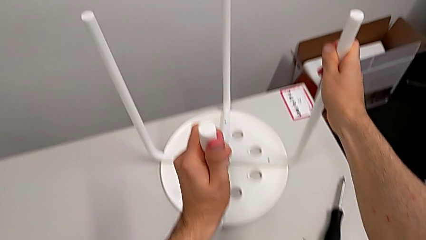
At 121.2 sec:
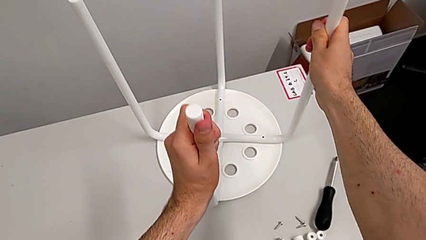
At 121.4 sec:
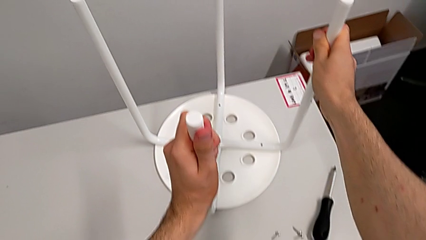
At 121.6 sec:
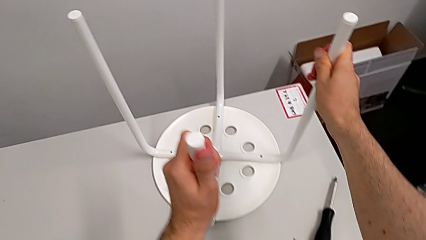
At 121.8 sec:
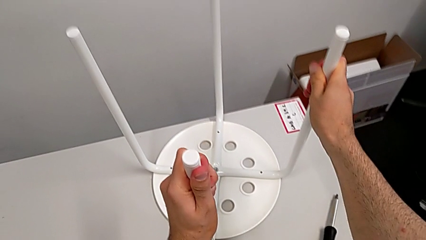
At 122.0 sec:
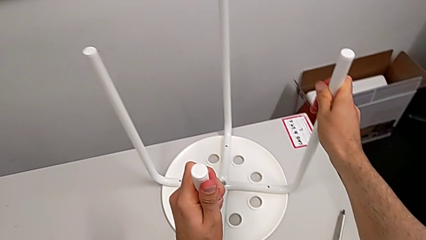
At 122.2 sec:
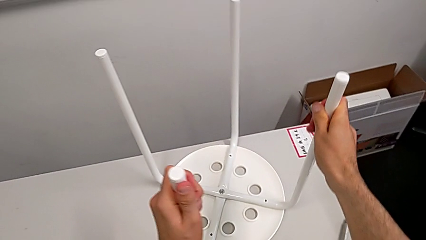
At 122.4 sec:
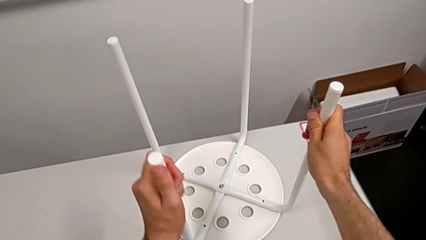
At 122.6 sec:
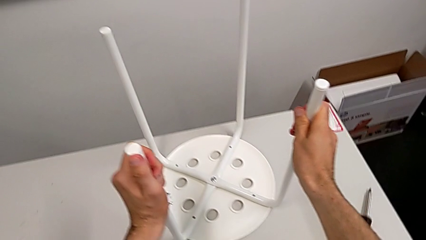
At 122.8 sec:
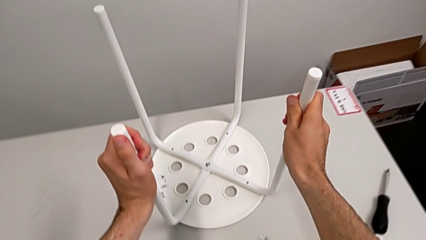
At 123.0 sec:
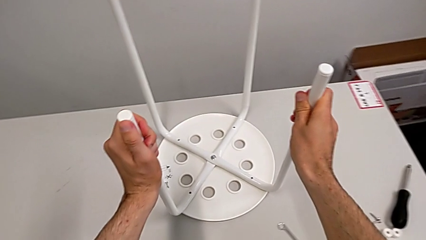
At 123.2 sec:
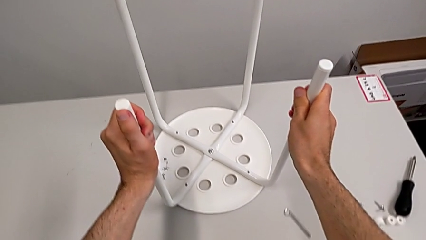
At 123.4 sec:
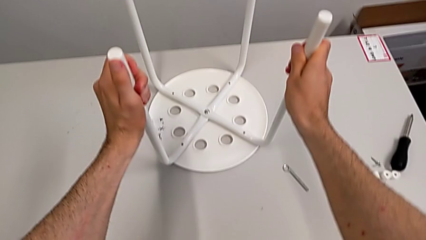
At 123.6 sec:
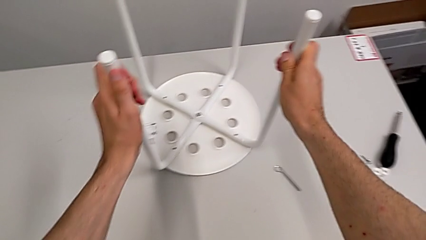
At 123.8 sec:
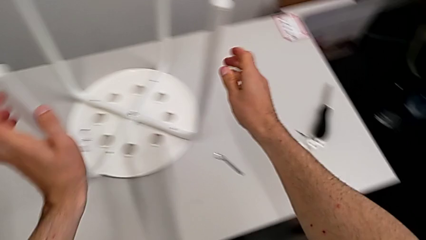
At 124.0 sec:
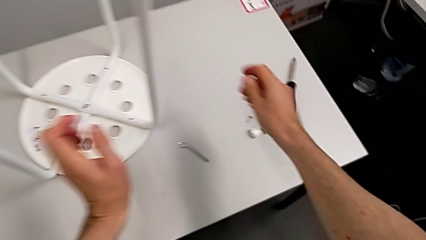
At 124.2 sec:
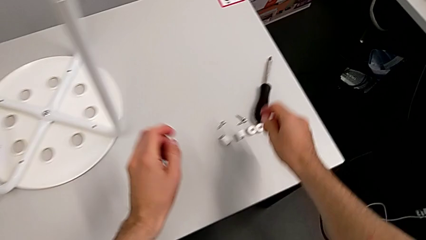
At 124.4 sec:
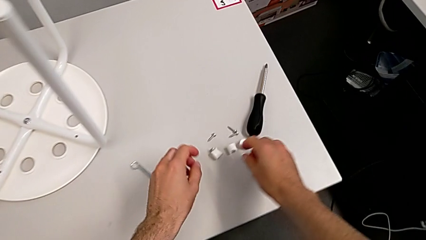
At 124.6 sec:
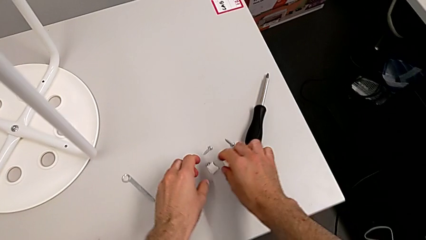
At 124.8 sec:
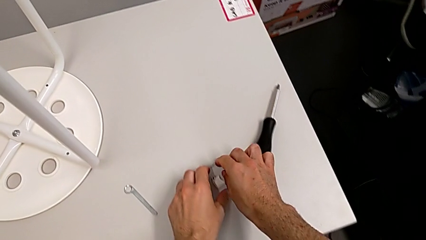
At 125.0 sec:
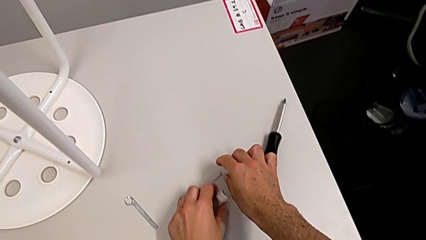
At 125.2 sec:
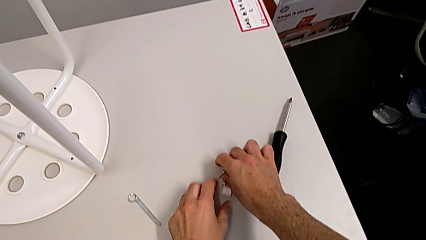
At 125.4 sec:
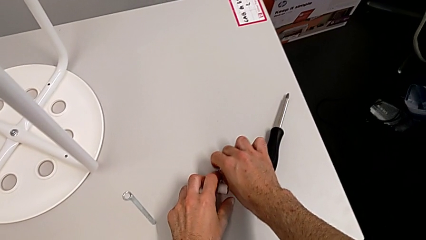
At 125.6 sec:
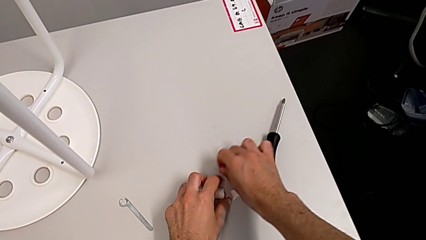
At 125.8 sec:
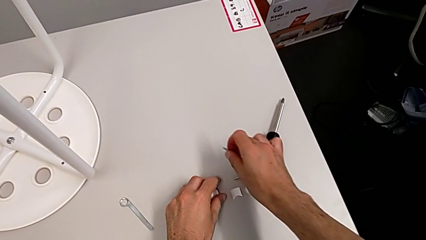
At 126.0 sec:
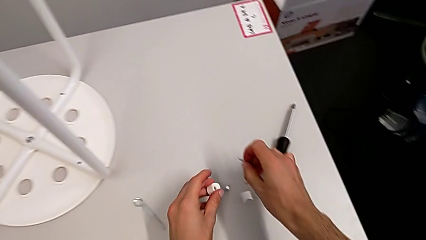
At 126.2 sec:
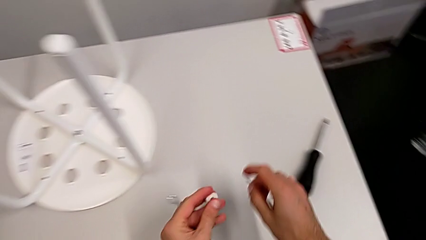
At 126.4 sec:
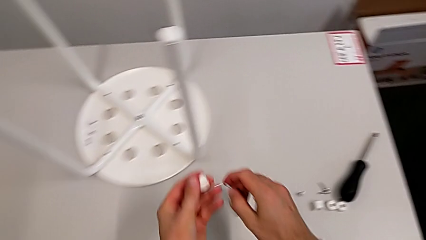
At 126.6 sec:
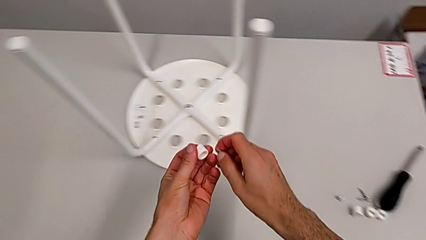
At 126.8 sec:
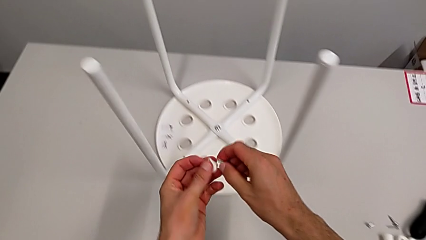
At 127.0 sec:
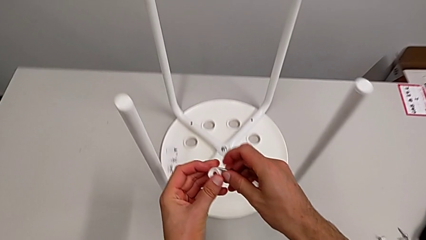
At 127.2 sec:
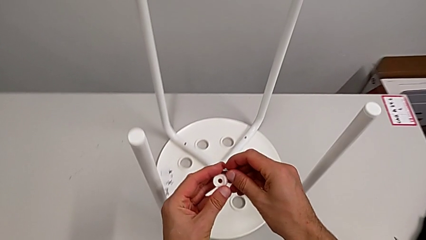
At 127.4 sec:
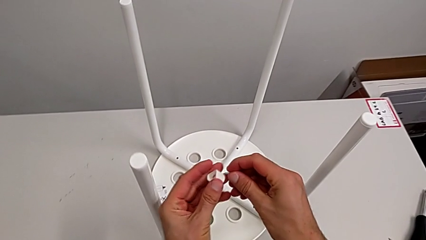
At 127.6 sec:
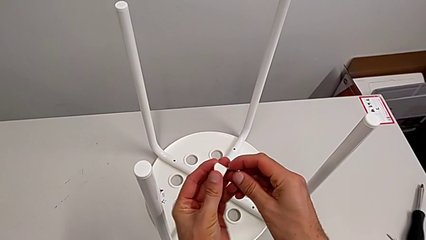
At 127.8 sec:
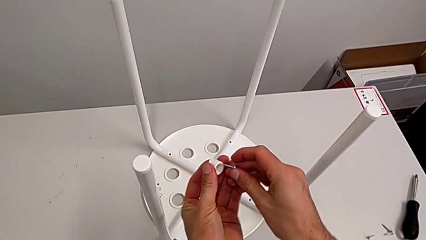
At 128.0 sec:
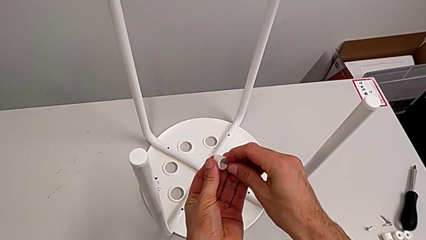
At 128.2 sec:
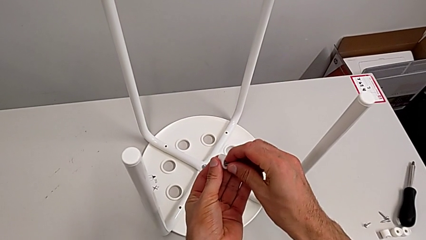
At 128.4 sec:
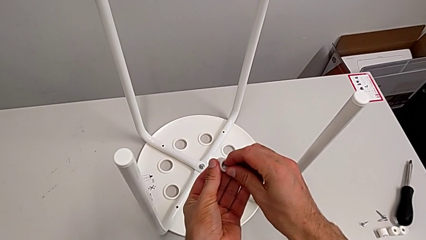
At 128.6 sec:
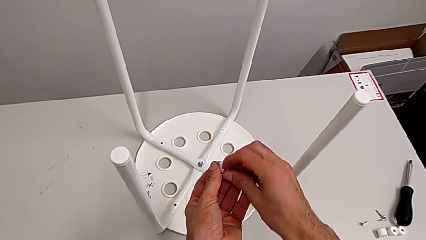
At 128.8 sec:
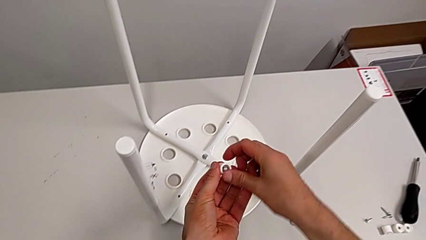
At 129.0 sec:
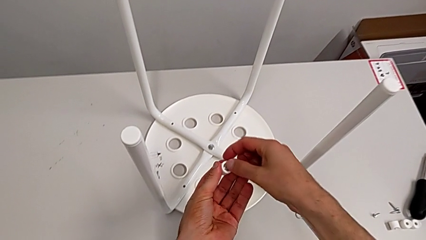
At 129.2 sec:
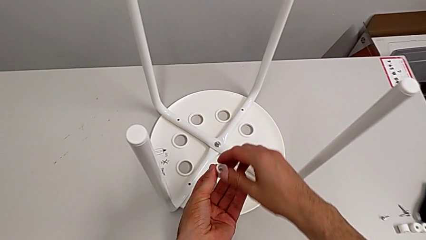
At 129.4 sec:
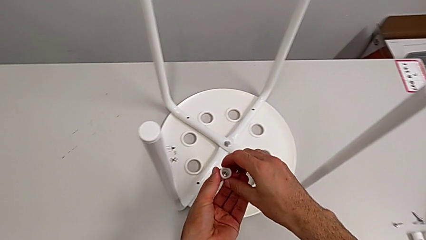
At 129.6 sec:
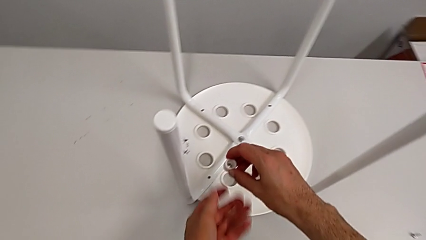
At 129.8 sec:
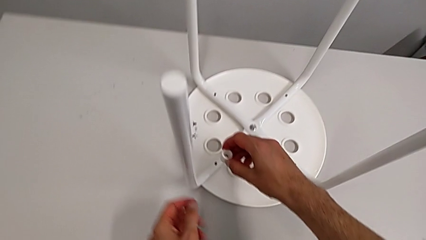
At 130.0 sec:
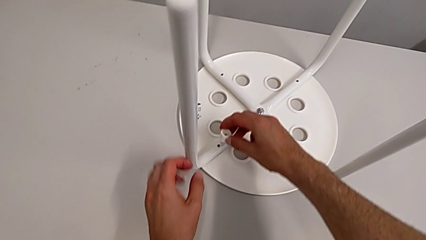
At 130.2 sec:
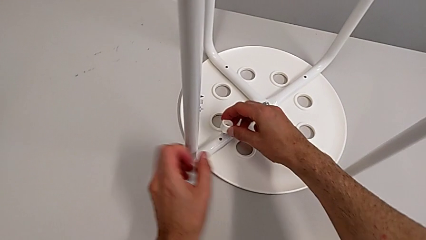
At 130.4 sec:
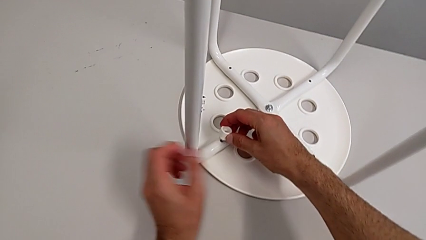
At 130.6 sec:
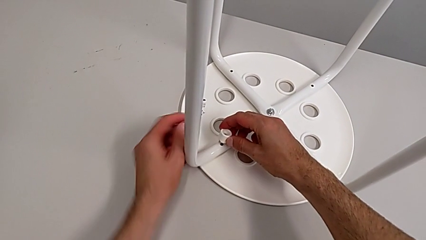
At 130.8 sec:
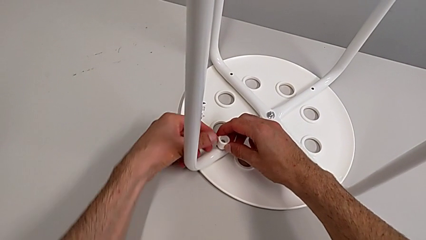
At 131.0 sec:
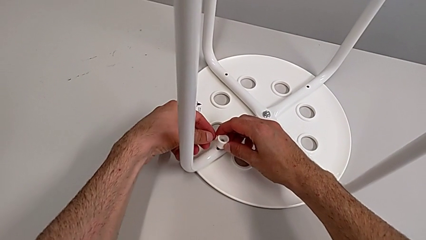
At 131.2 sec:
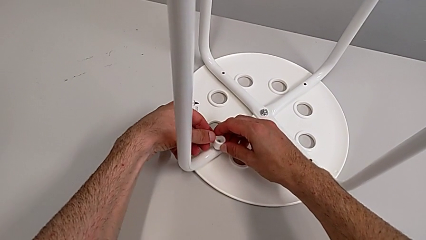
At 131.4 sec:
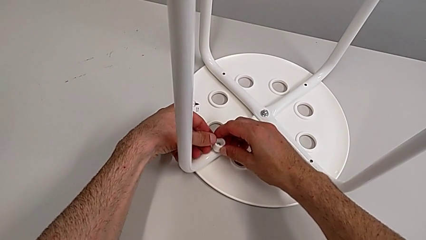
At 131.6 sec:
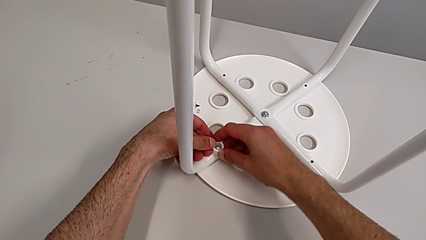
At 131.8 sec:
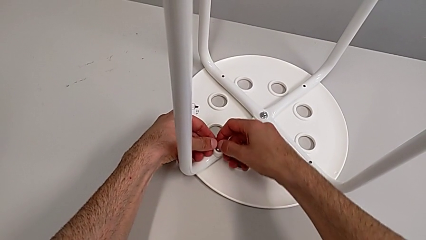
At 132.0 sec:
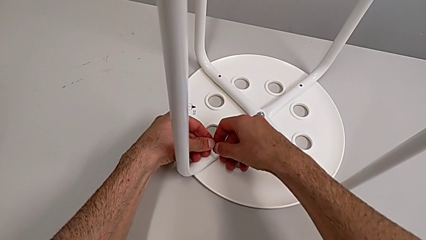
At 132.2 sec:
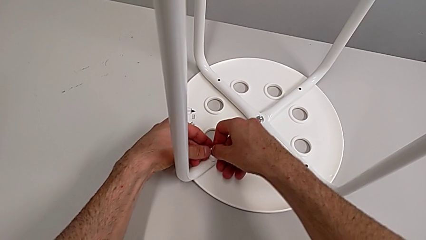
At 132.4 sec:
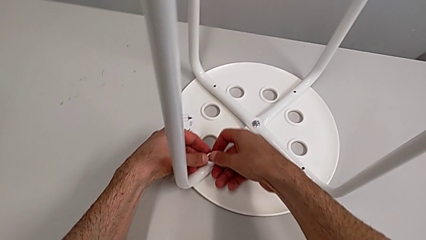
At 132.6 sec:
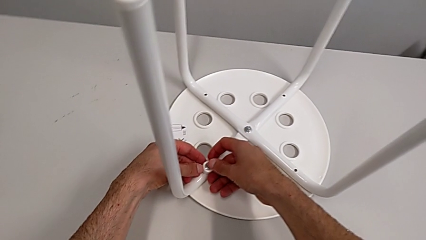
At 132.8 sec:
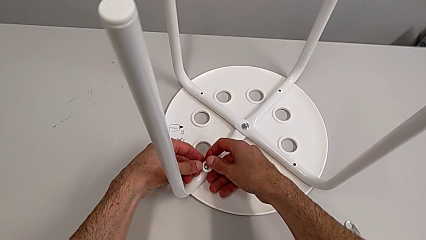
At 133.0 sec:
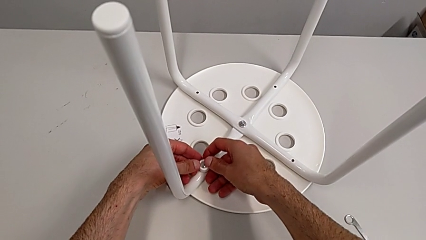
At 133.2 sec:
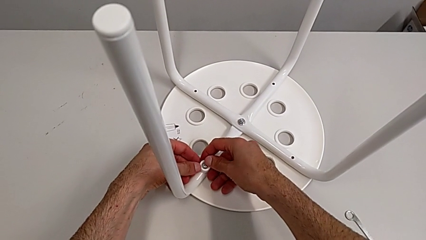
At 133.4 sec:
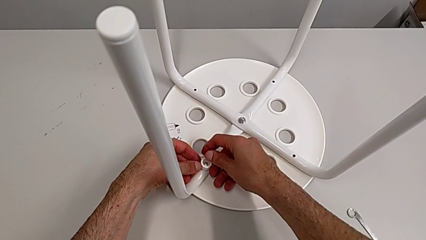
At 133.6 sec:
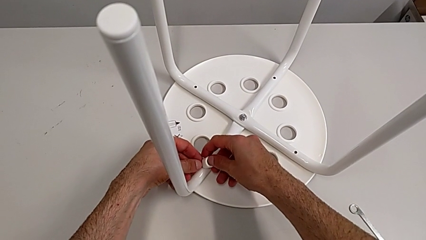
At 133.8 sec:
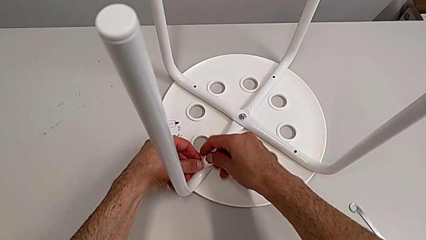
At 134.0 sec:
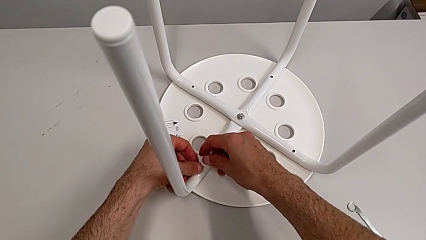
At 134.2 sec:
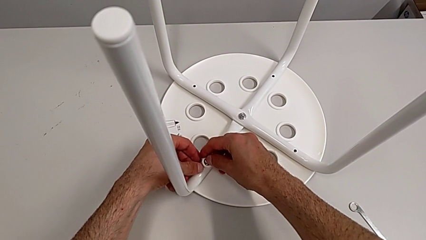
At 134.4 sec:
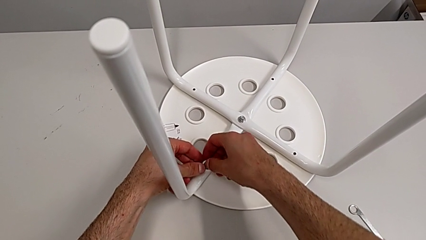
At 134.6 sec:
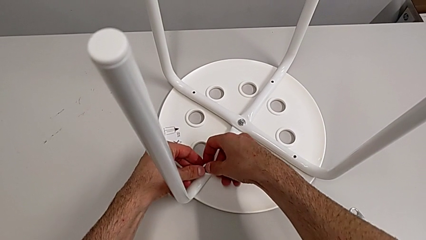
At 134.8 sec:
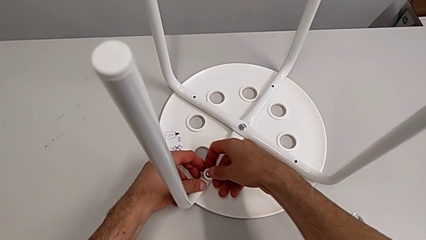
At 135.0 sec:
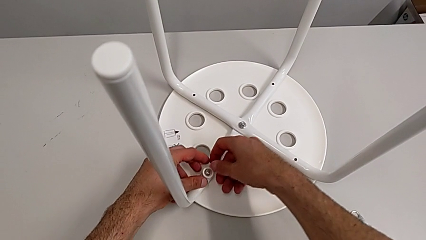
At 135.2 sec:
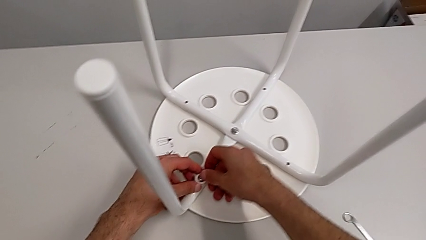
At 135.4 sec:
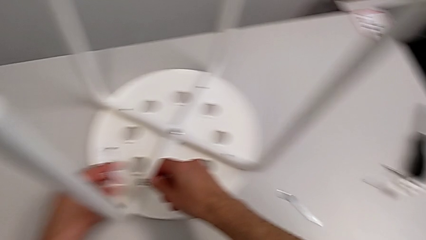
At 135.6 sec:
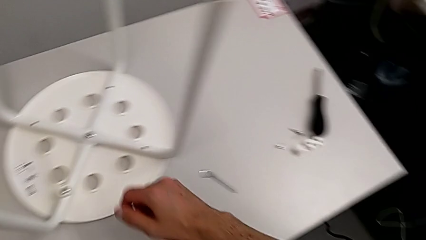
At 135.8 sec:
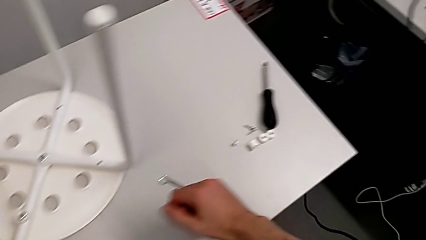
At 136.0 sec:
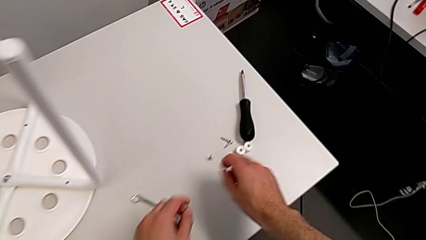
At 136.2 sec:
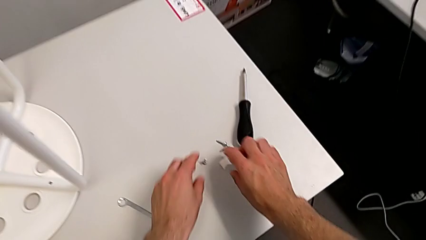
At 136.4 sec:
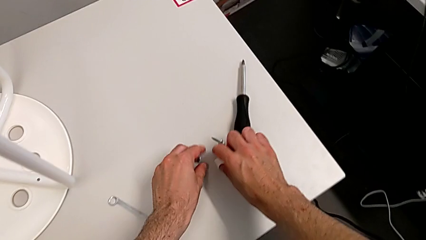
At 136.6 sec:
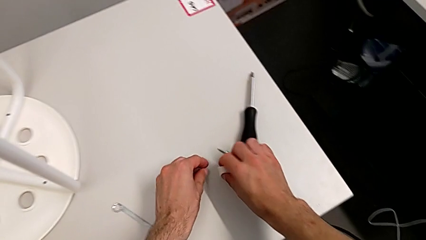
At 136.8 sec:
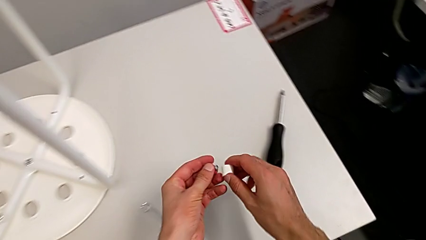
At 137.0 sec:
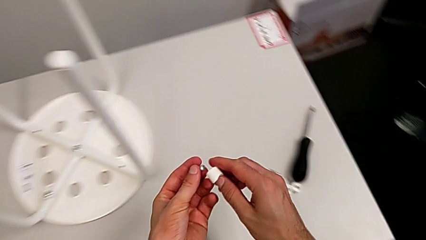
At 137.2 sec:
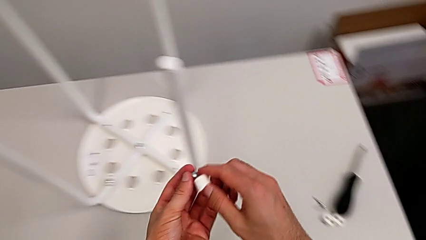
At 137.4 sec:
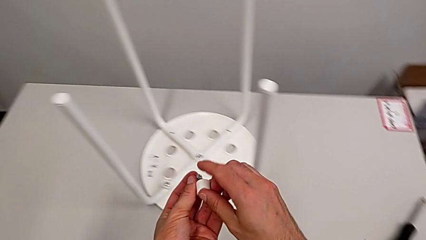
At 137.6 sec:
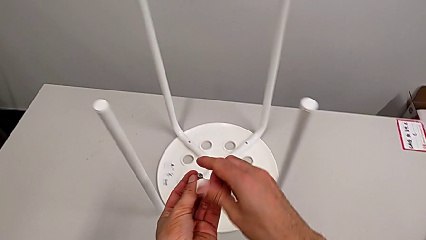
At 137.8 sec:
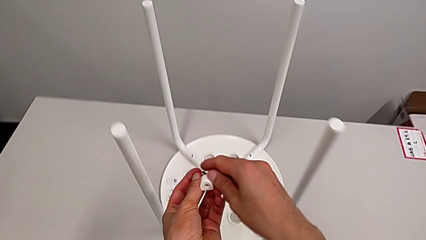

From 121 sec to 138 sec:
The camera wearer is mounting the saddle washers and screws of the legs. They slide the stool, approach the washer, grab the first washer, grab the first screw, lift the first washer, insert the screw, align the first screw, align the washer, grab the second washer and grab the second screw.
